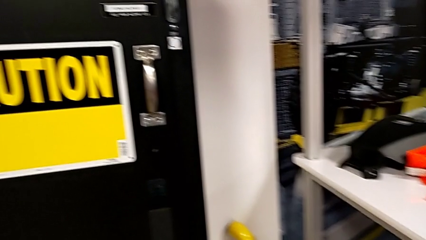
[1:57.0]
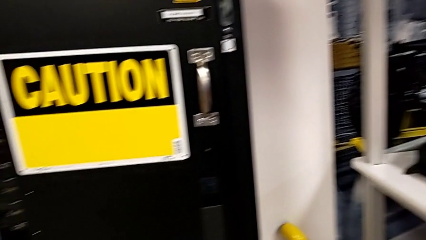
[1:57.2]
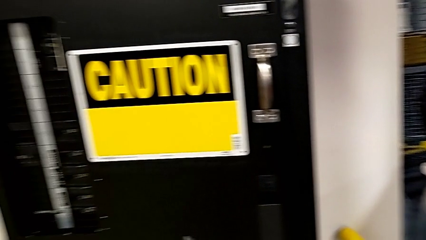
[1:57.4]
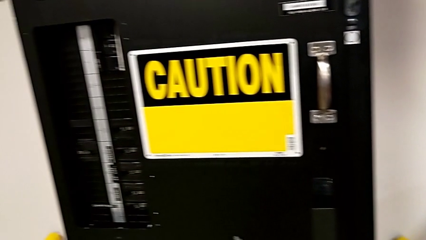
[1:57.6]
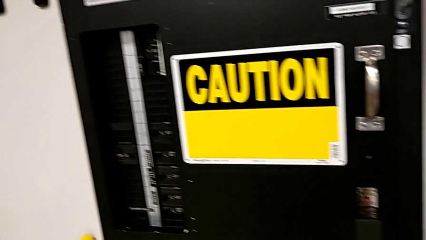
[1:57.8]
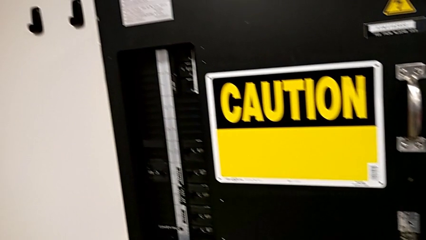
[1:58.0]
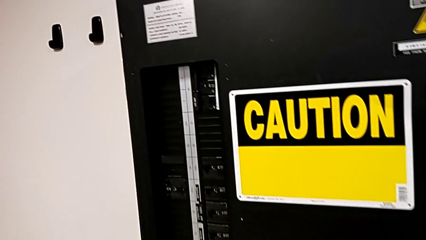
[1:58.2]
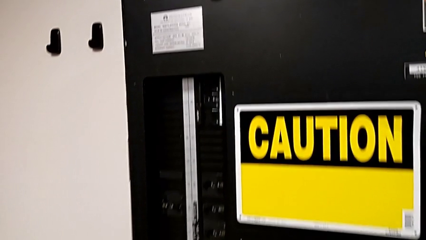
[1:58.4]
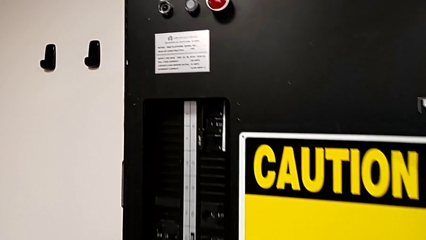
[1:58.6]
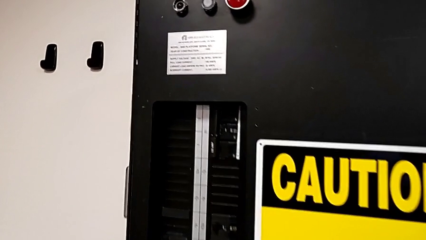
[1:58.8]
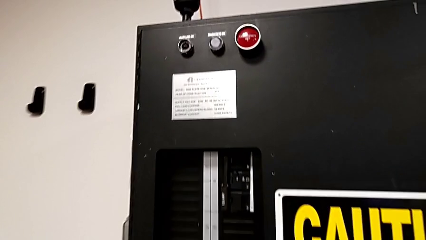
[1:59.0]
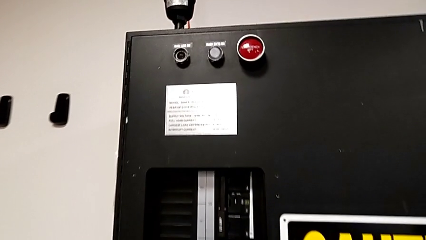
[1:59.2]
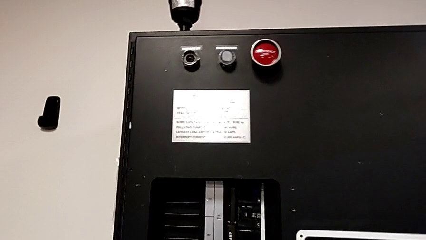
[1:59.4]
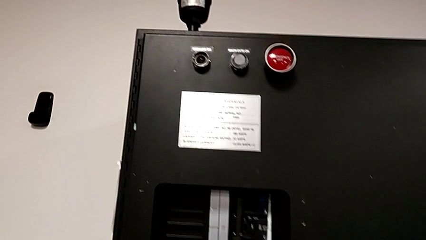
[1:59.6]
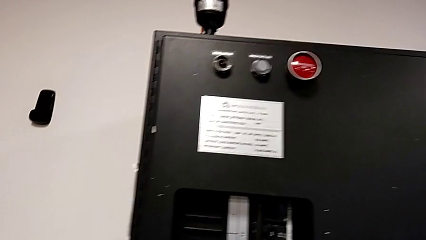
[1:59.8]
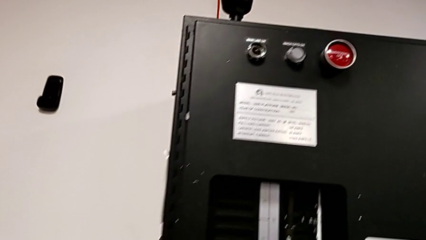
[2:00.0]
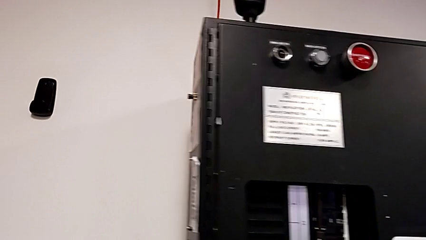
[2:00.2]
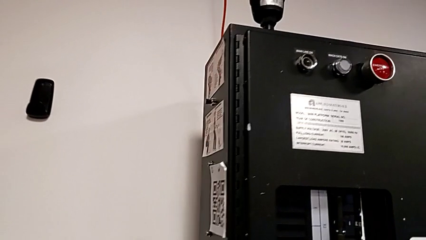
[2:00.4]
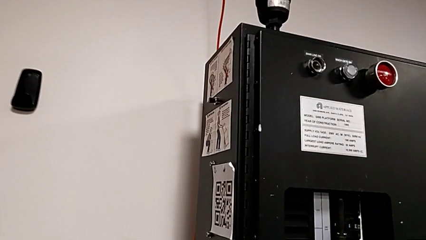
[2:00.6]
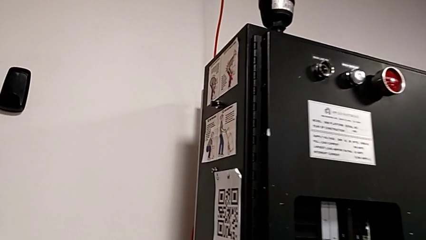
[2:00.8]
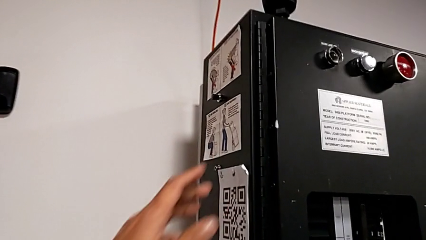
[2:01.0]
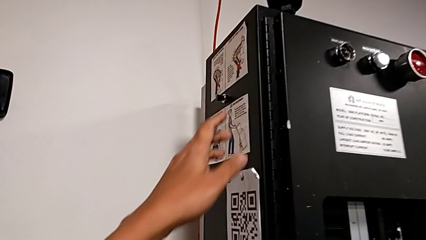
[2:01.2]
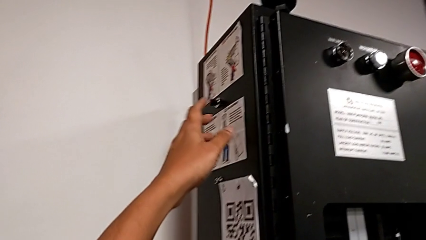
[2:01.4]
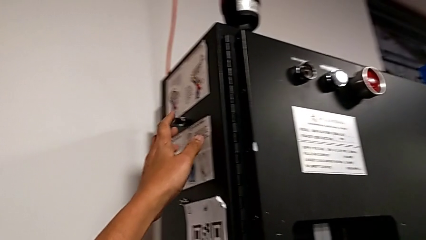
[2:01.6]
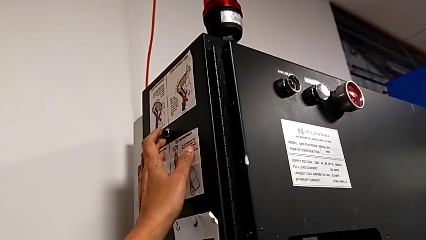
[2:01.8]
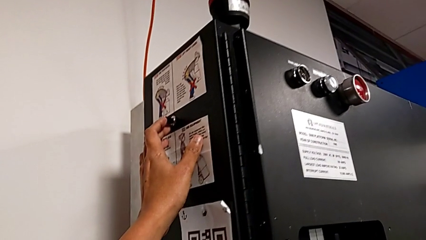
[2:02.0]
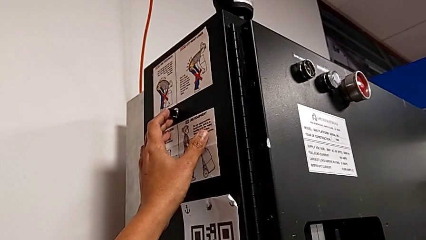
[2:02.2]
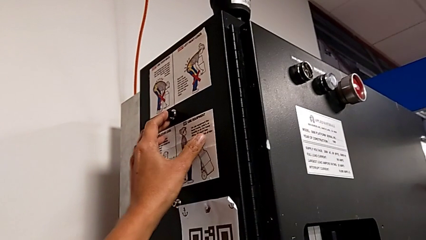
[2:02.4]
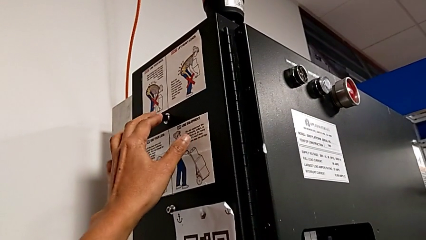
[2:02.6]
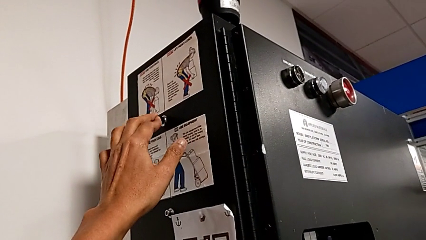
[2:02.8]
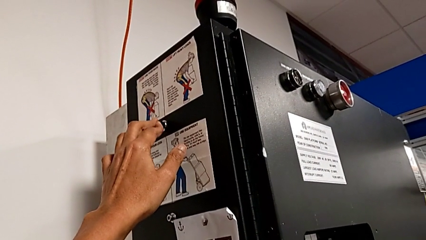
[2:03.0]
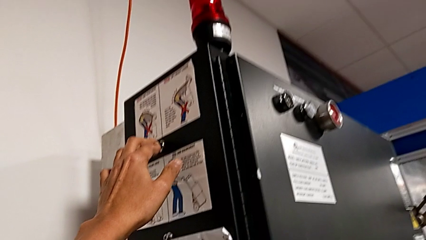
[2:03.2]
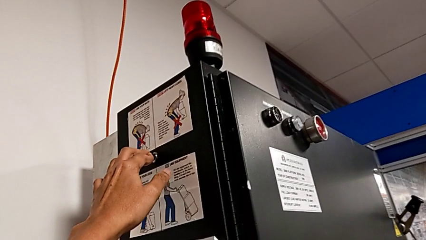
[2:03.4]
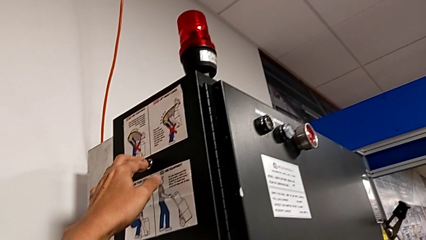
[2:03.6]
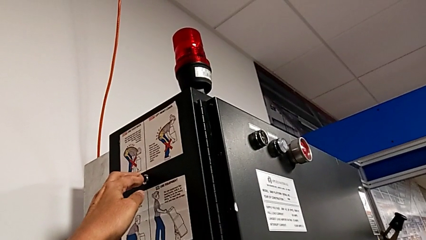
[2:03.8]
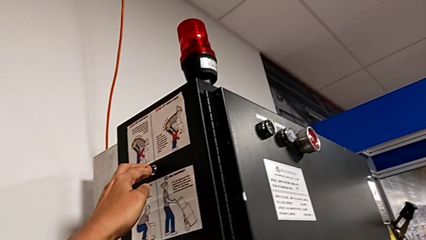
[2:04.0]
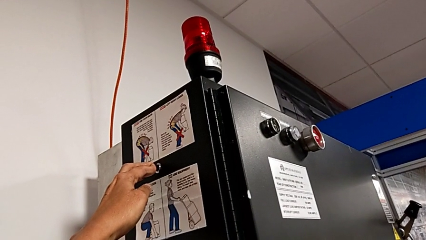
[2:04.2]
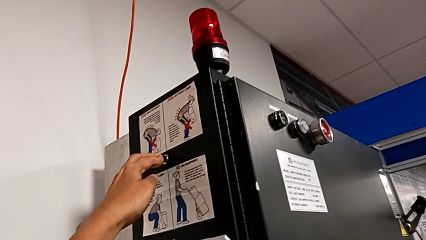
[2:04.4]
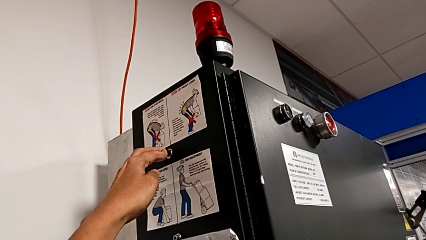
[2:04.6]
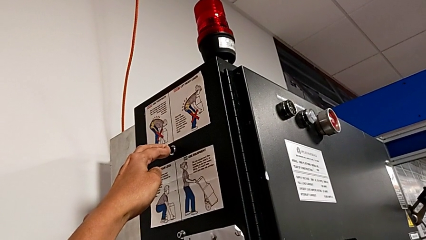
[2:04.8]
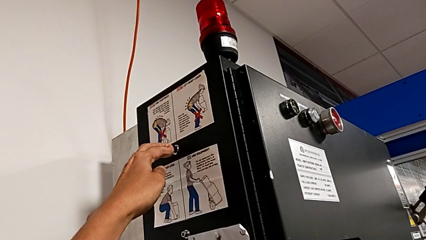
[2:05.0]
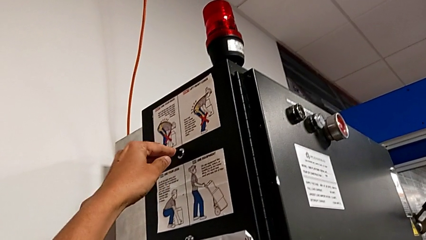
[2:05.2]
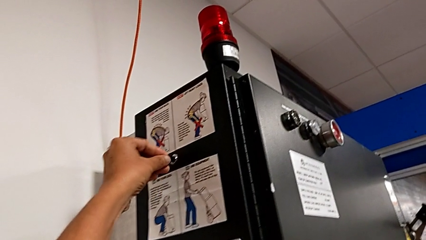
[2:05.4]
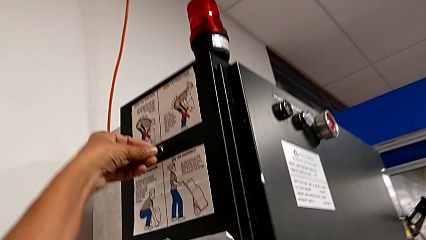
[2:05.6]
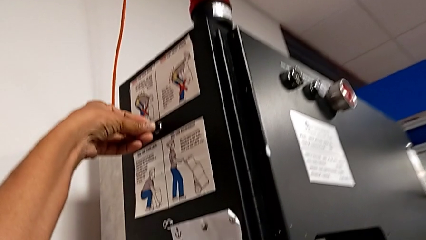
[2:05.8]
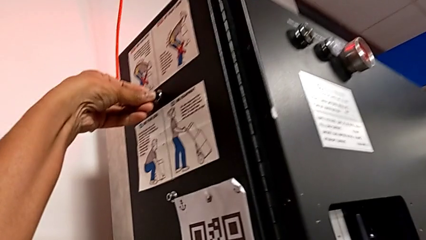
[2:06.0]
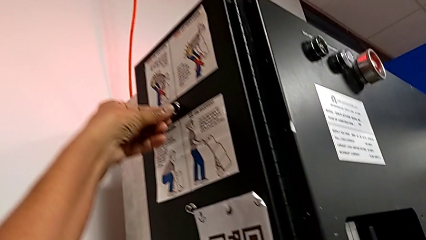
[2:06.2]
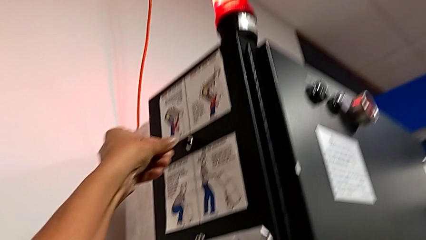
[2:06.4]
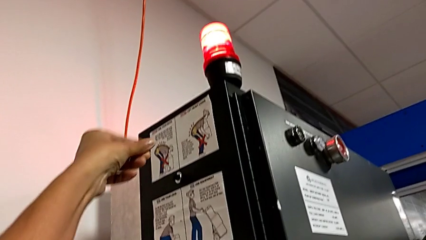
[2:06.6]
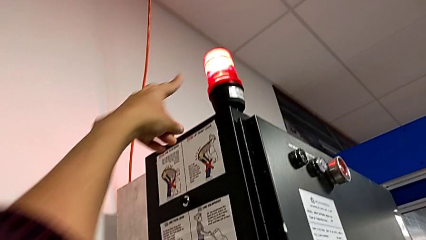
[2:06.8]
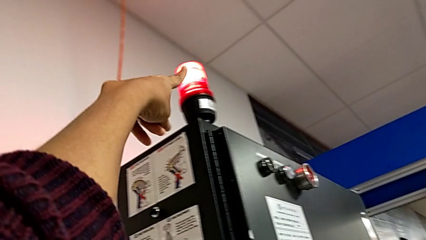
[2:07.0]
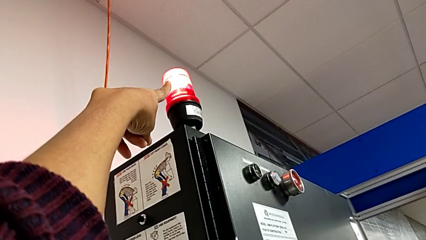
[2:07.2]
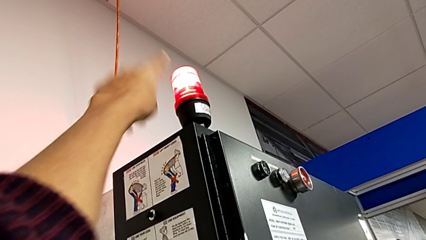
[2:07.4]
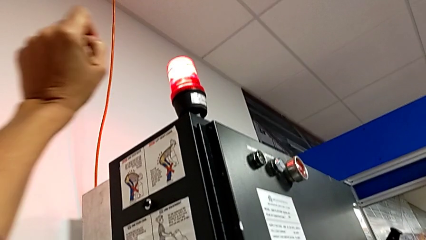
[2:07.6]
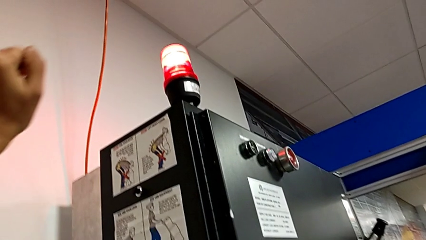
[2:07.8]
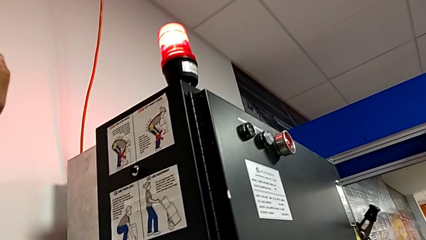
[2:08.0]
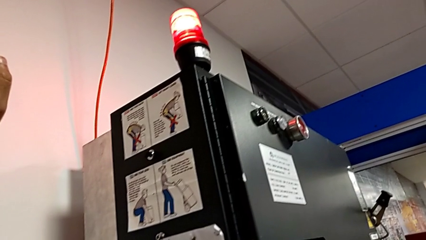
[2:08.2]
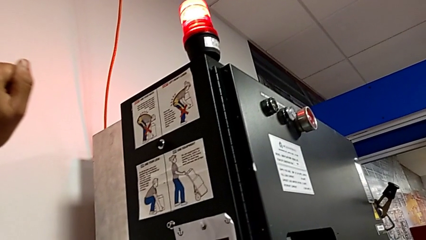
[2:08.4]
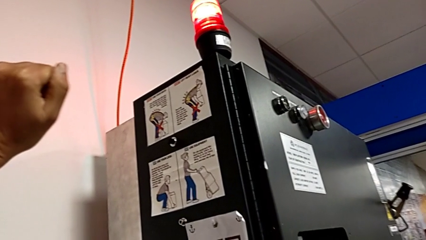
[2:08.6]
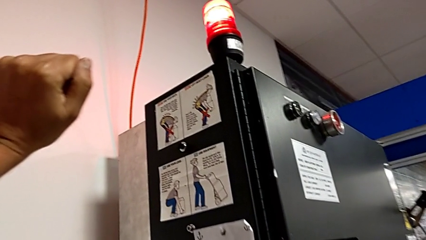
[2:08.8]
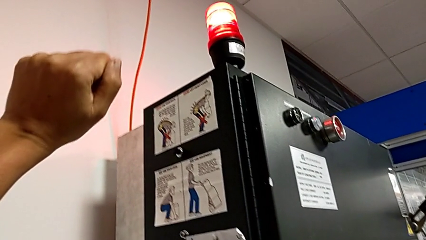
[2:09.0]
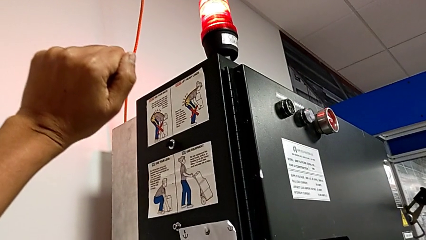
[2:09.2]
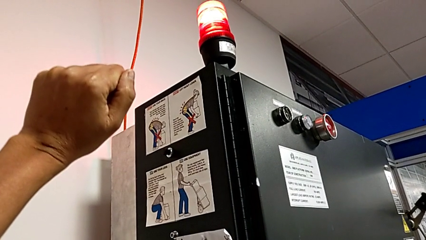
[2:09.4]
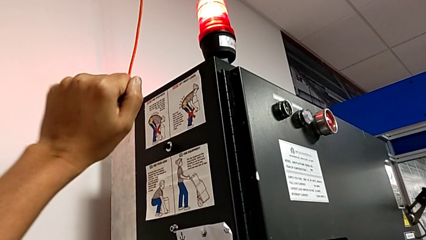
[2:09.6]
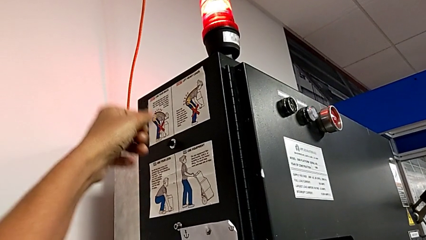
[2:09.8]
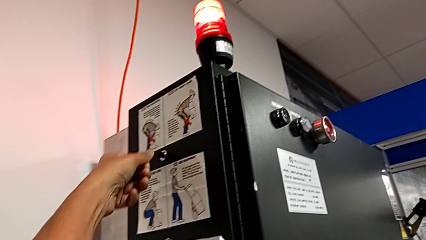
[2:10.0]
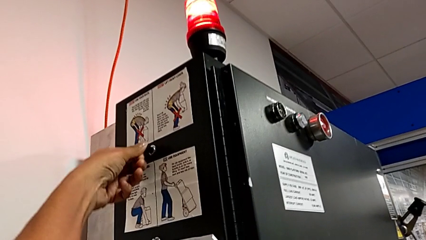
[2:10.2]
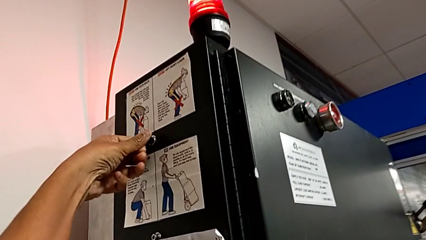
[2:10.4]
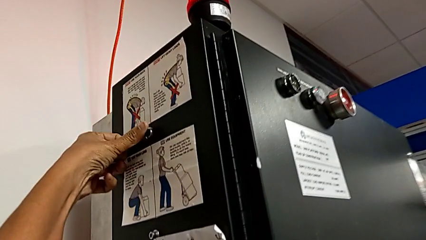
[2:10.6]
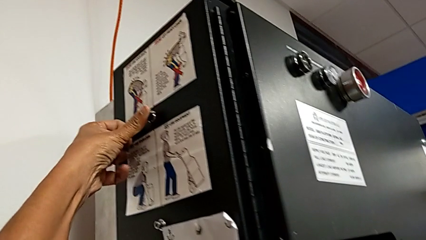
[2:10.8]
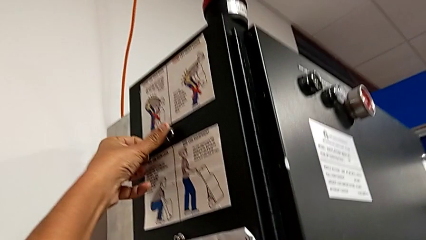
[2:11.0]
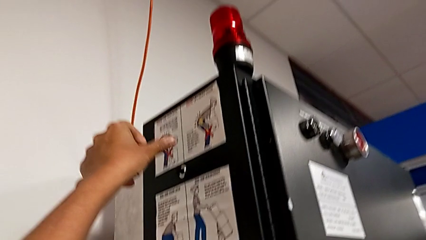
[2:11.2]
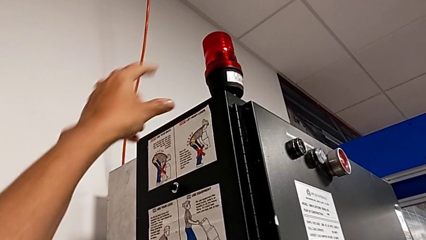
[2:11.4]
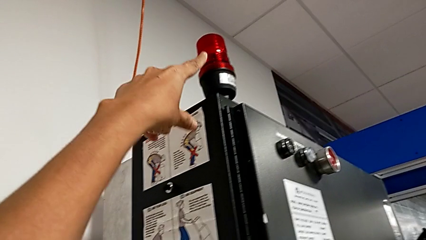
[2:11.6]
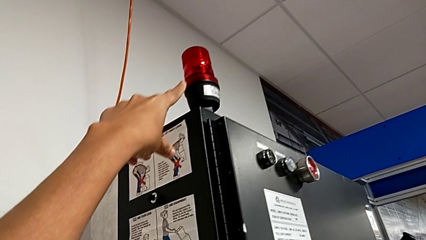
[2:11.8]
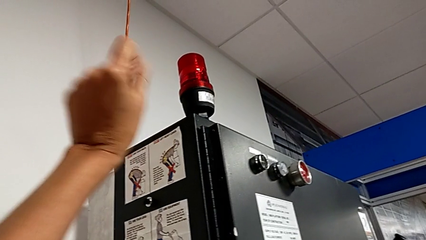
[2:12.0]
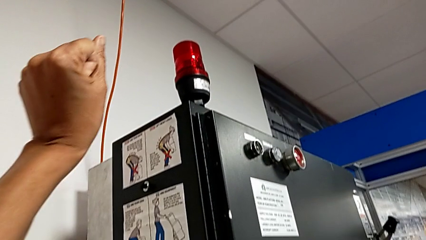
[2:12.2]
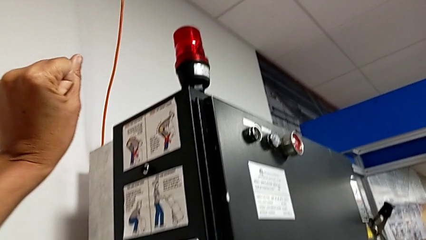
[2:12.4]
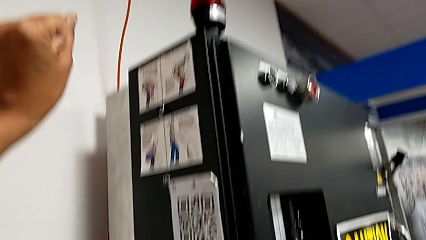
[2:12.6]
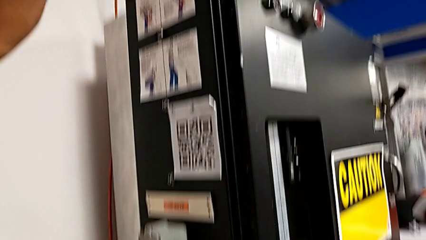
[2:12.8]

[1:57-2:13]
The camera wearer presses the black button at the top to reset the circuit breaker. They wrongly press the reset button, push it, point the light, approach the reset button and press it.
